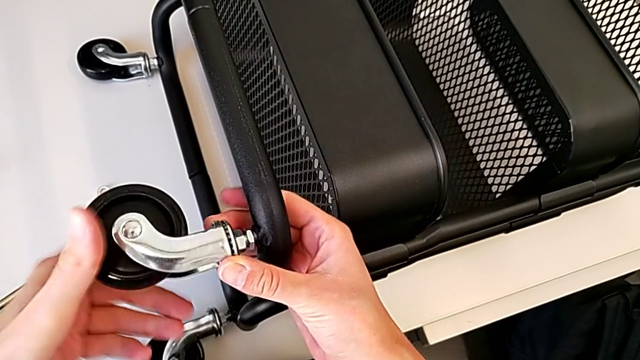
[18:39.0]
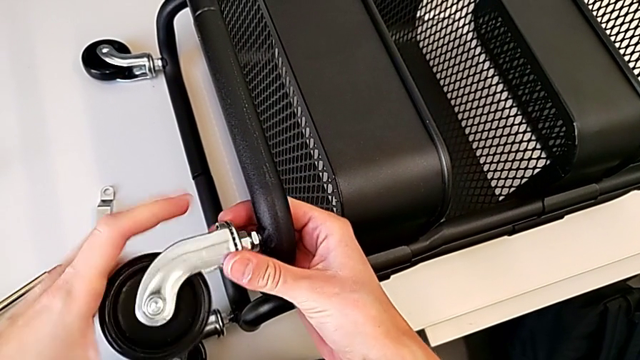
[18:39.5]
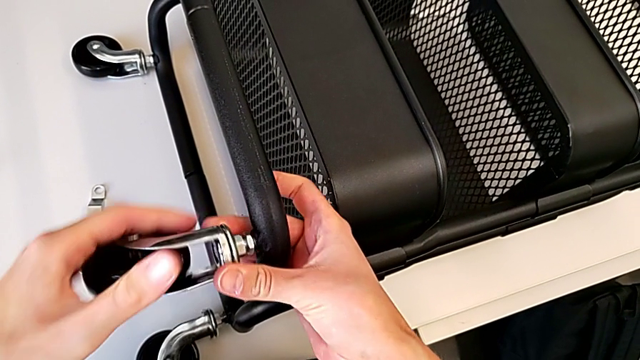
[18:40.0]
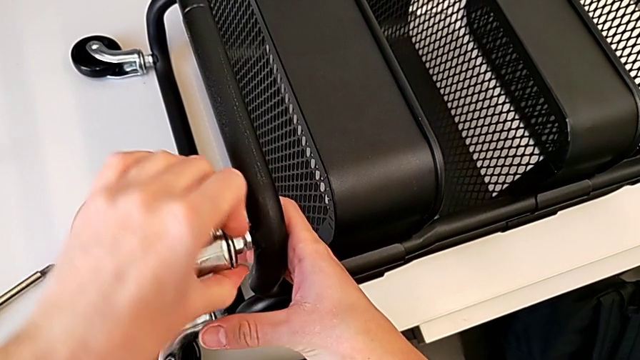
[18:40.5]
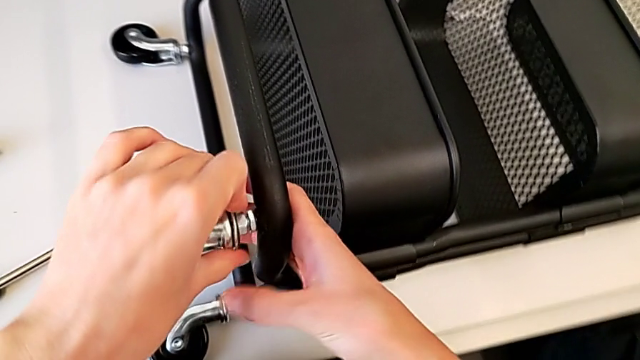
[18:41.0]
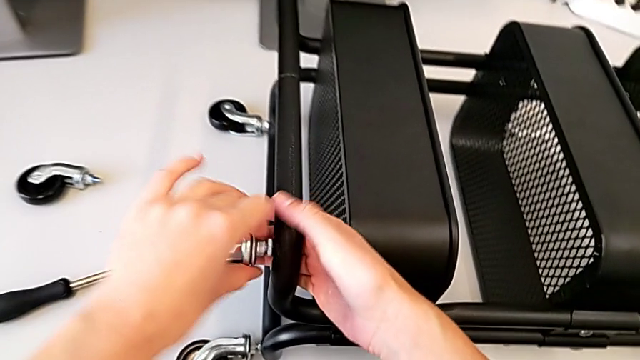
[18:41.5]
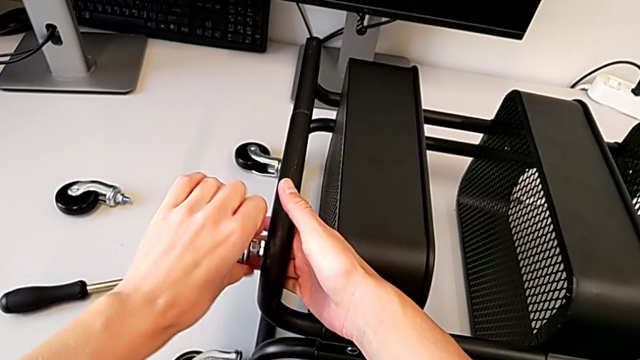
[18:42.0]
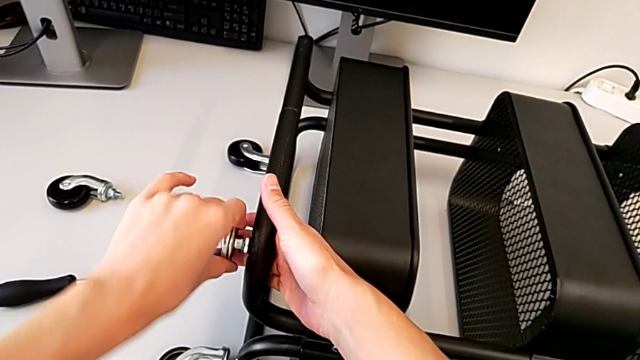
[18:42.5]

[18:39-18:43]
The camera wearer is attaching the wheels to the base frame. They keep screwing the third wheel.

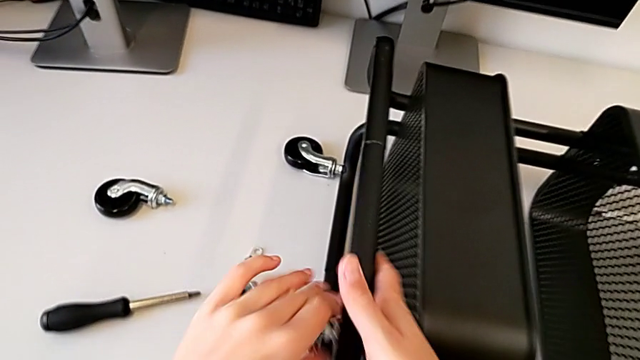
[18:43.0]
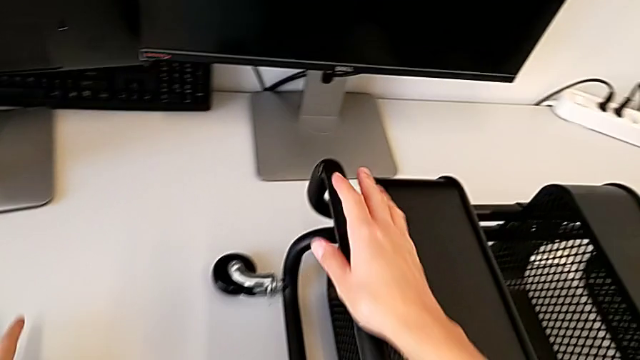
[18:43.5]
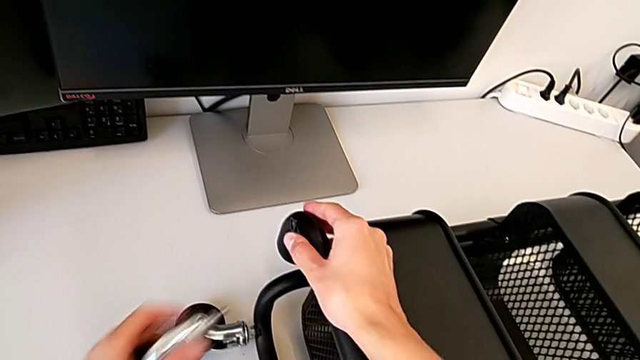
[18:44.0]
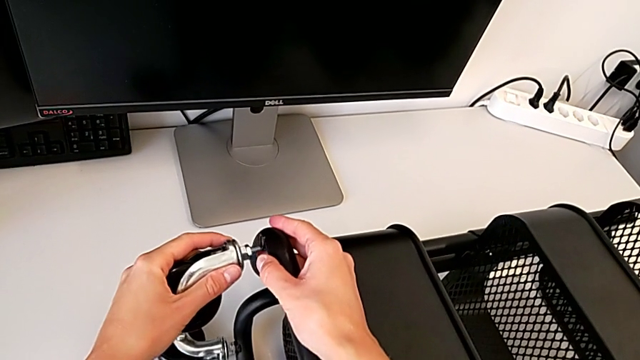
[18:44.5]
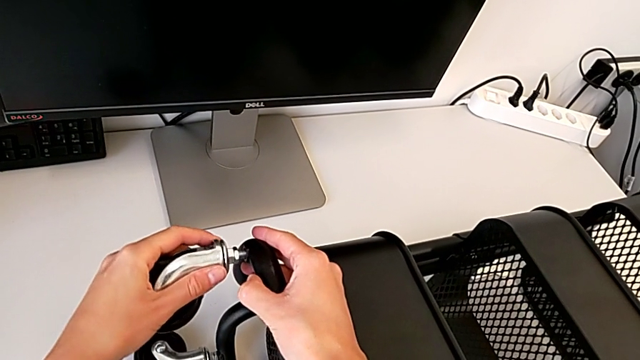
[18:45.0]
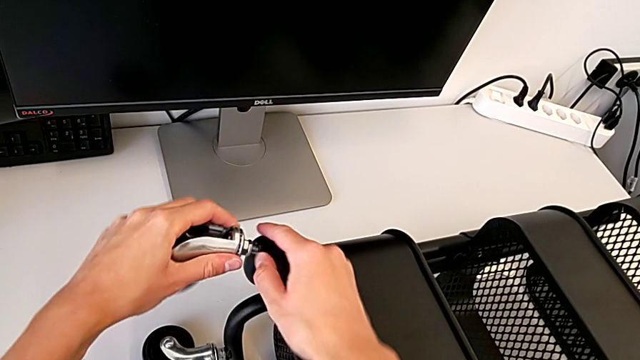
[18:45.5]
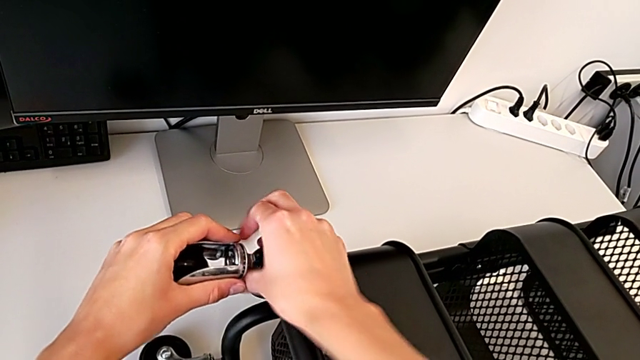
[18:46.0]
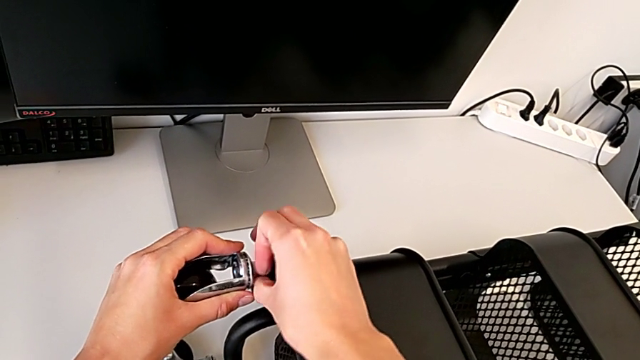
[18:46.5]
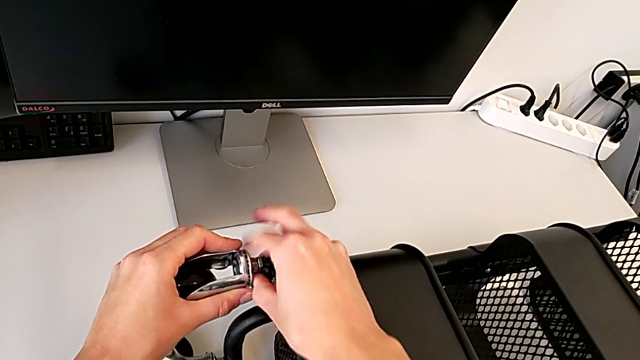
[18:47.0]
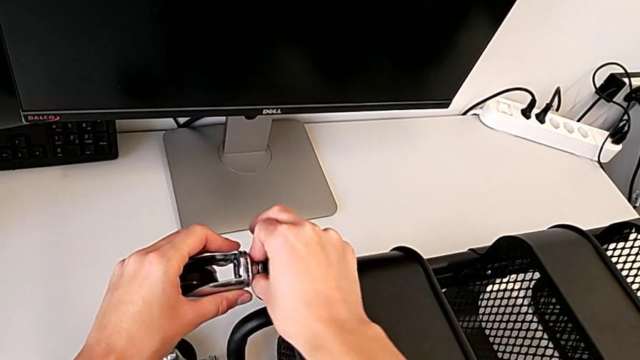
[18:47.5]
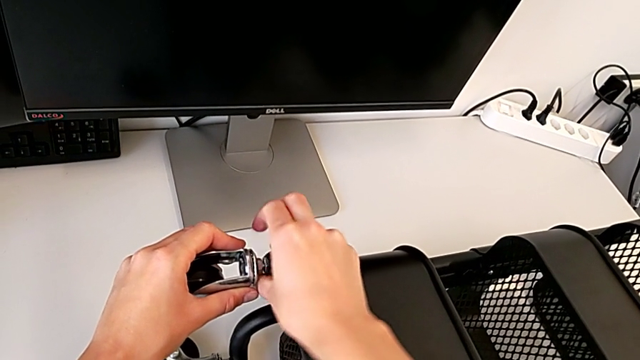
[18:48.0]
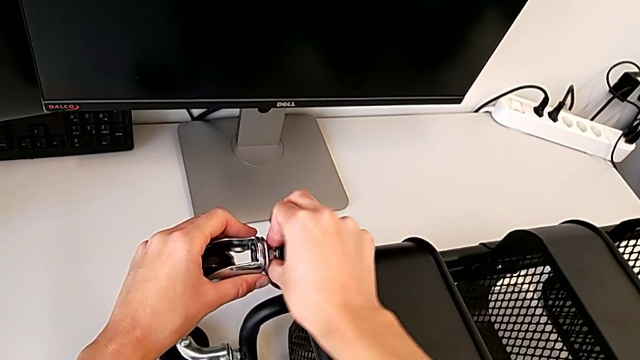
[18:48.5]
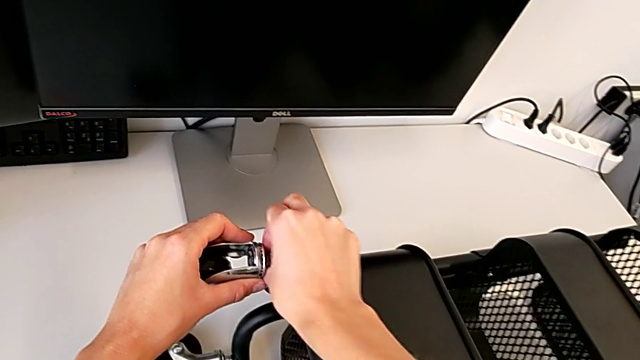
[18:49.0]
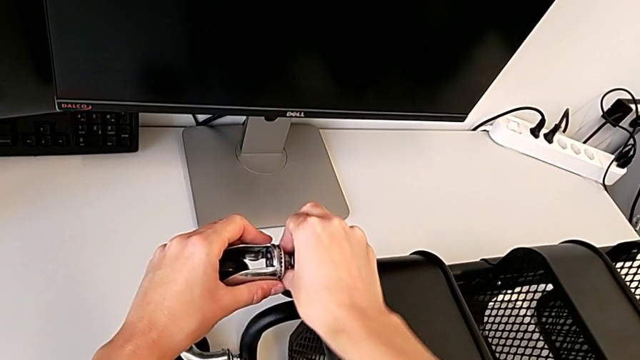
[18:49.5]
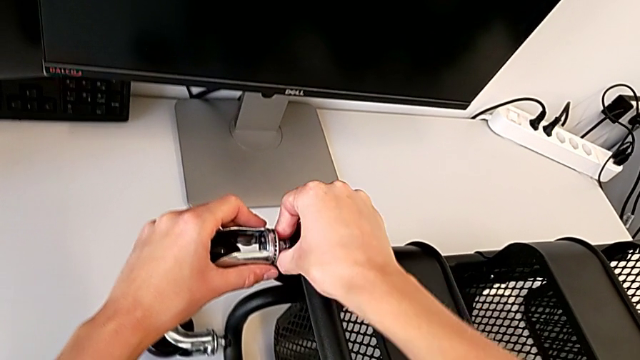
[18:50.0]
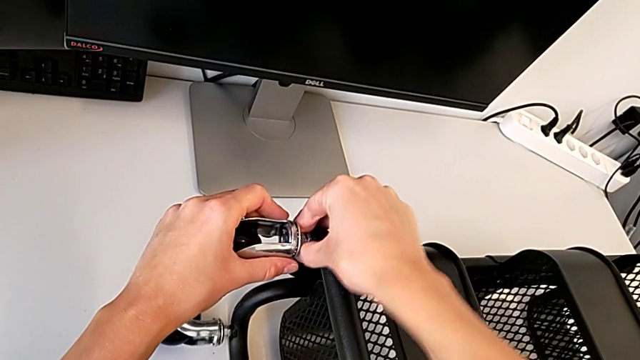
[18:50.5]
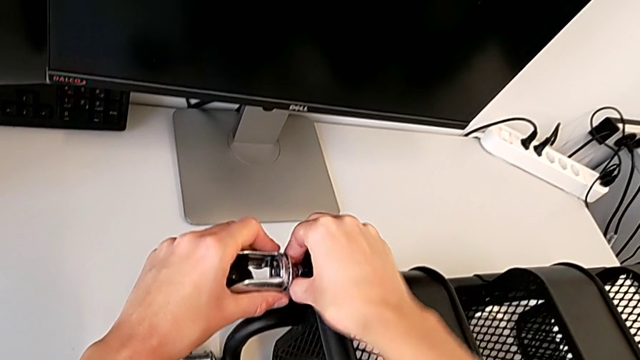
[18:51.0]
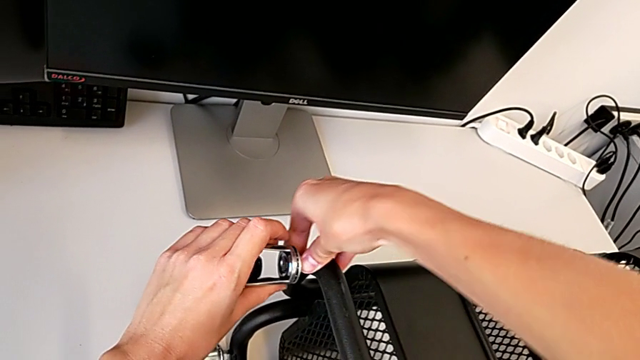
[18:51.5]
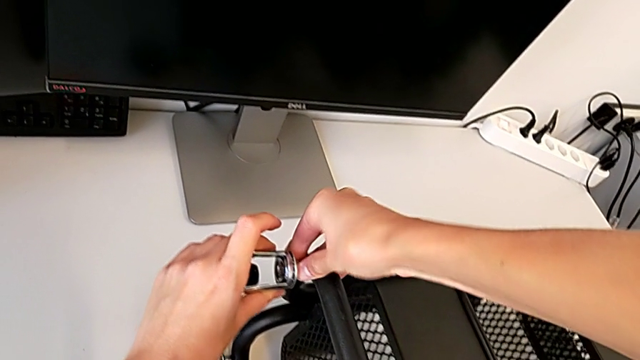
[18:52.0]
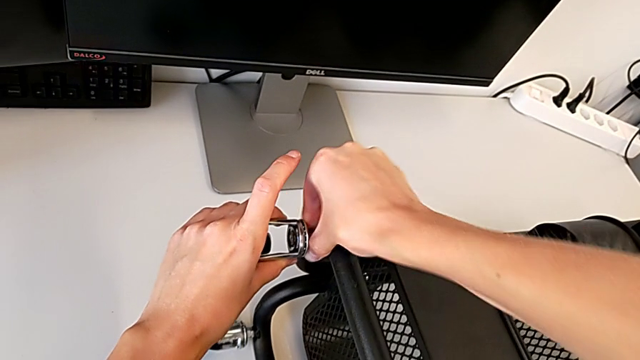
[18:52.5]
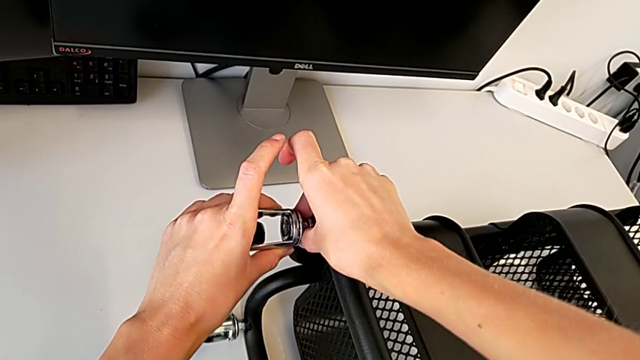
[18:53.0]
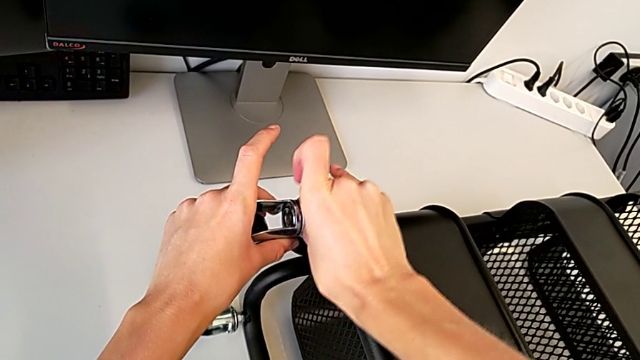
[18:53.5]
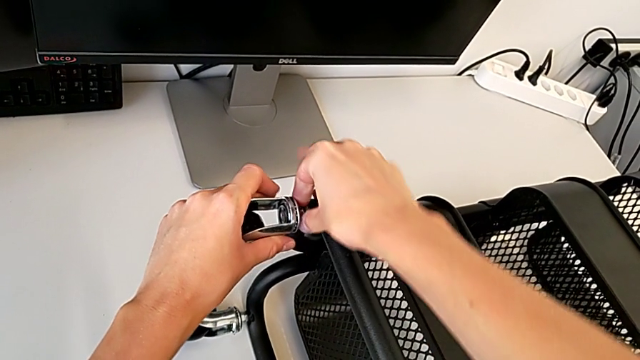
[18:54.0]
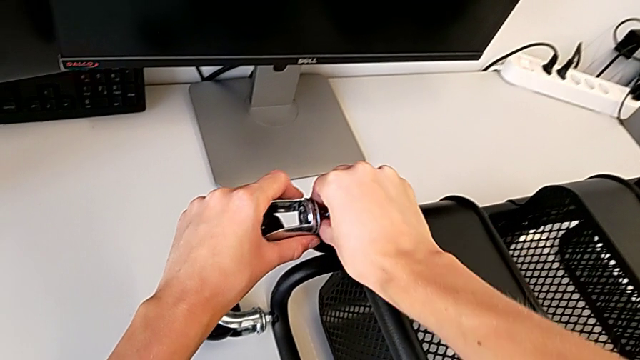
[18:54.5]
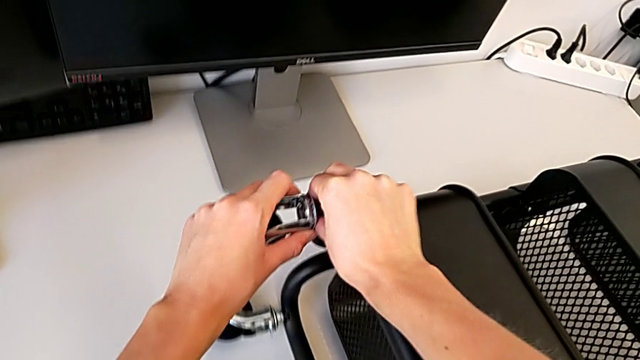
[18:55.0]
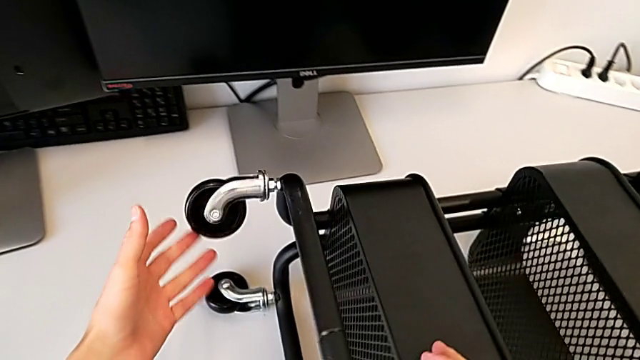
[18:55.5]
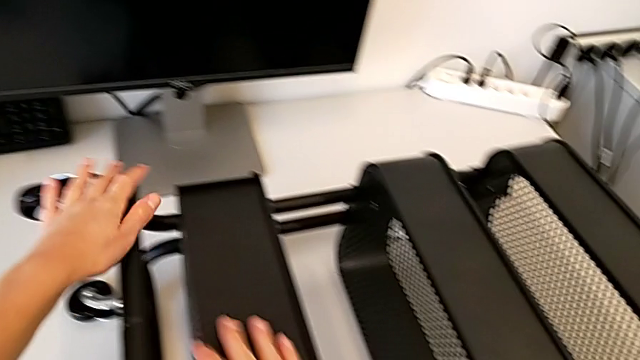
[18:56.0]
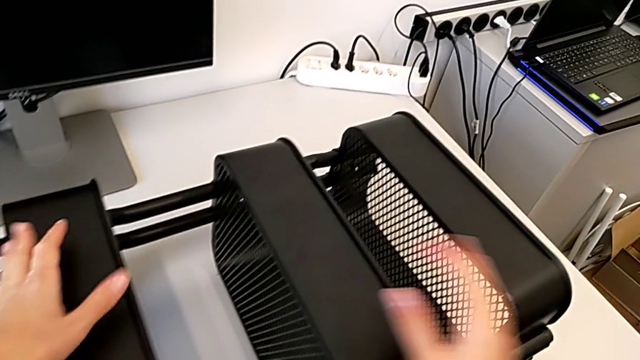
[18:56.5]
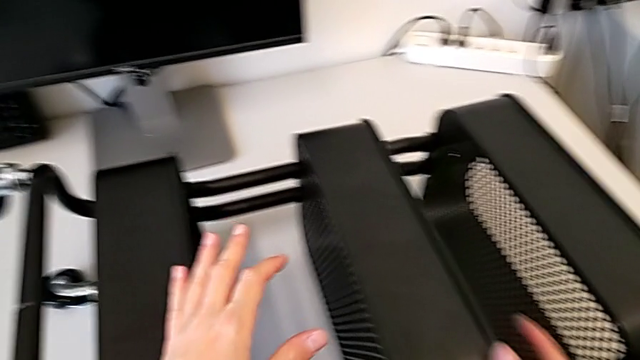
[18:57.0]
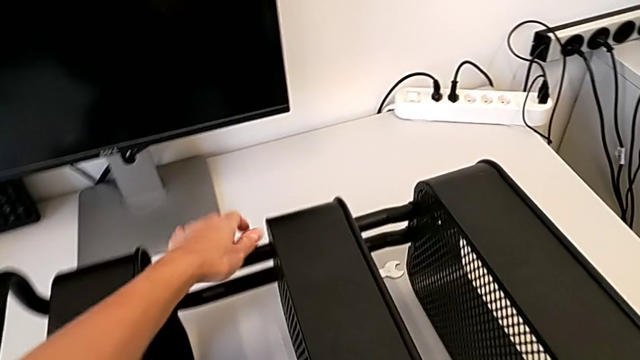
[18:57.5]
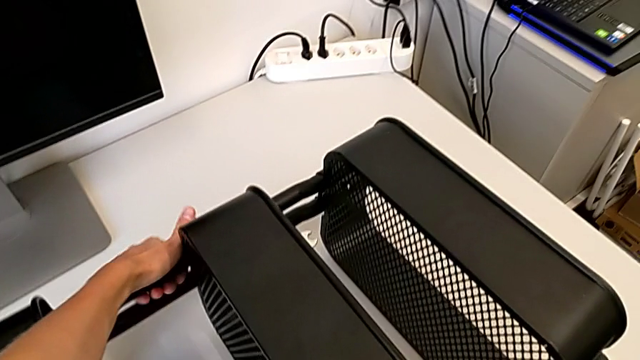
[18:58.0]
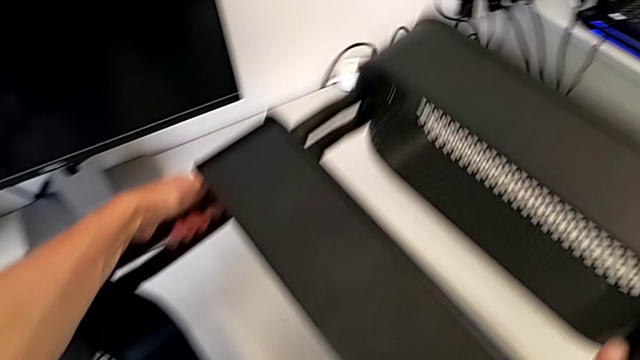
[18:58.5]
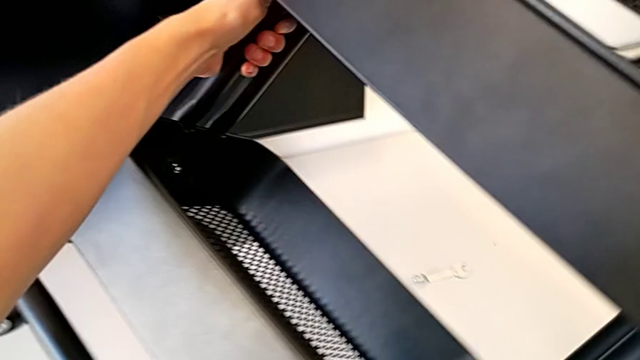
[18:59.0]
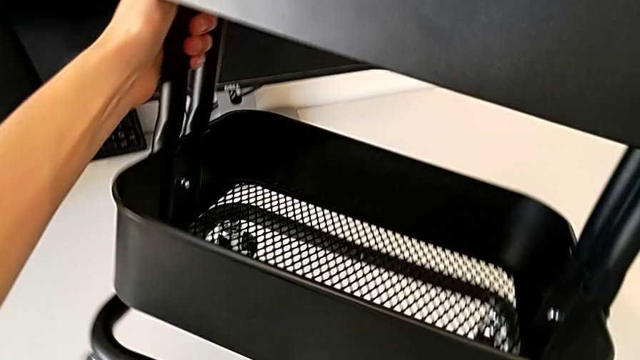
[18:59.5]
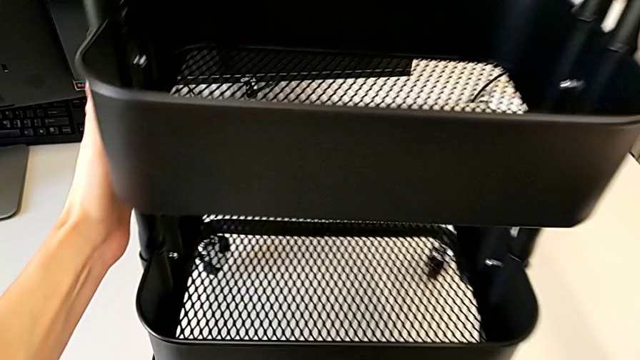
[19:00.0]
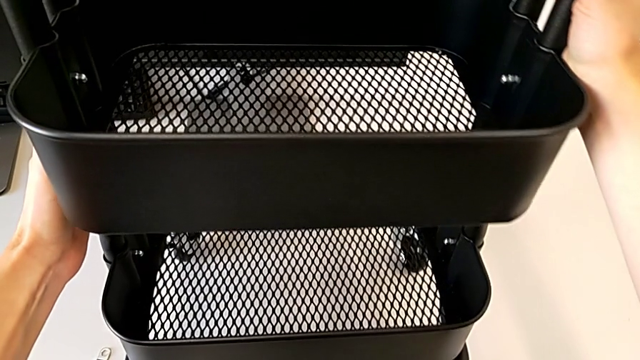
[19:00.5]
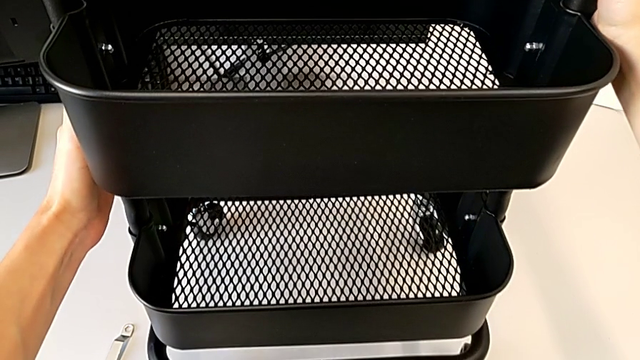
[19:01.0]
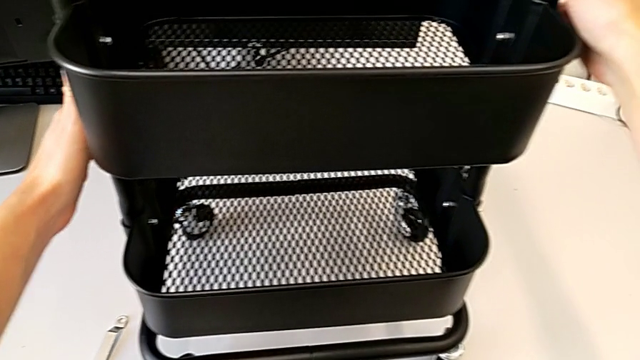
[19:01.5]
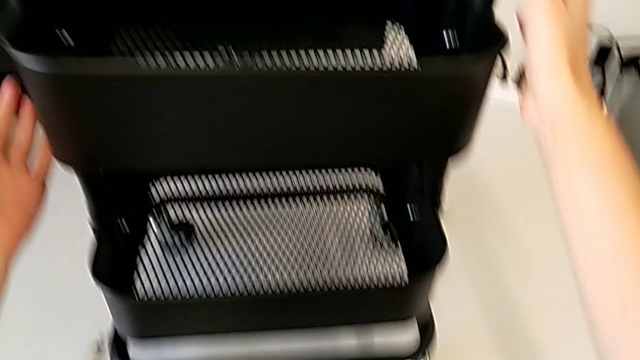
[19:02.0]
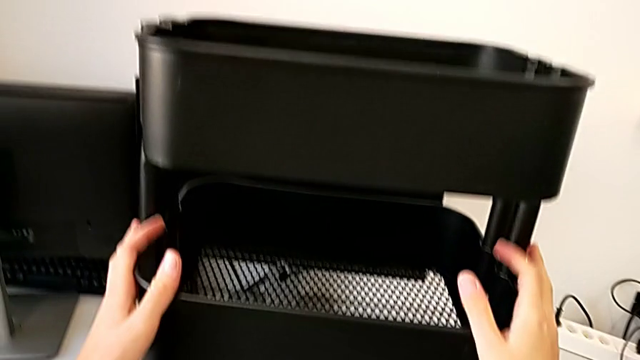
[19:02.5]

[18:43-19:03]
The camera wearer assembles the fourth wheel onto the base frame. They grab the fourth wheel, screw it, lift the utility cart and place it.
